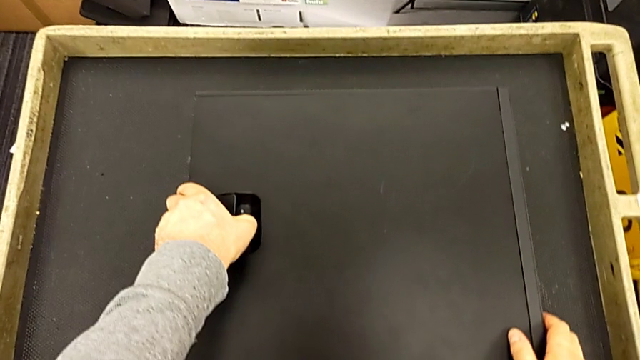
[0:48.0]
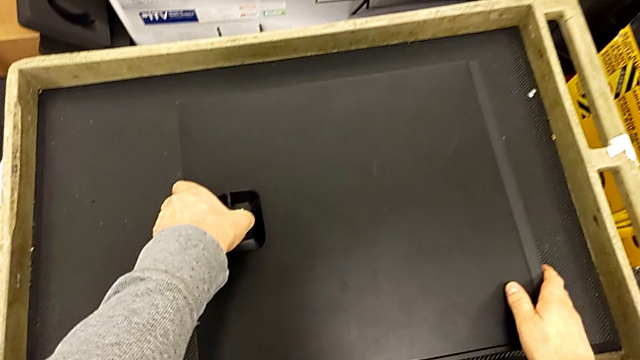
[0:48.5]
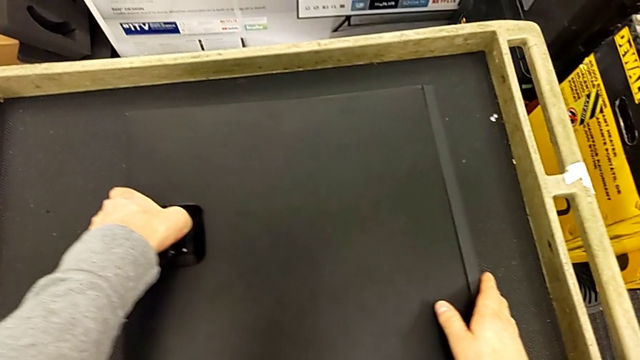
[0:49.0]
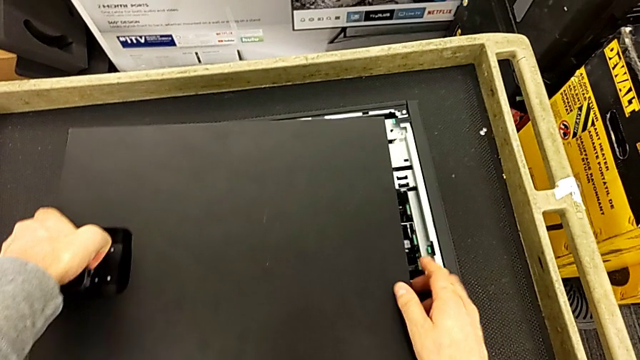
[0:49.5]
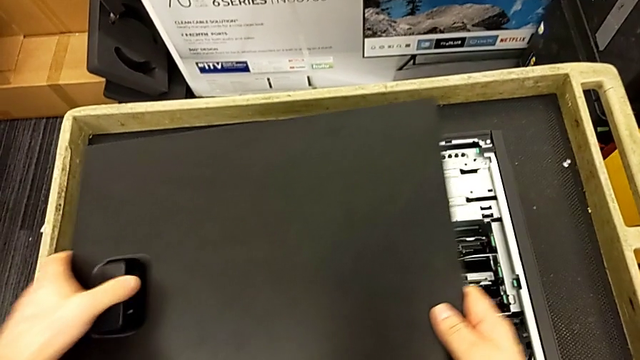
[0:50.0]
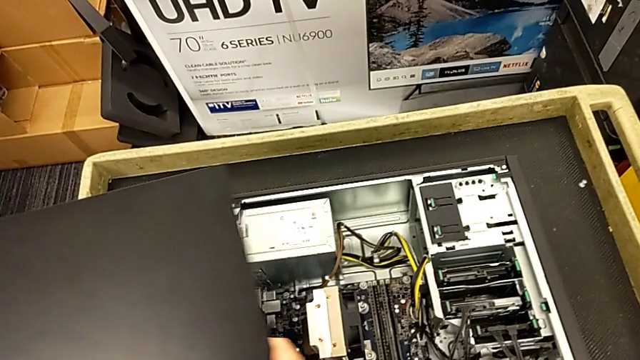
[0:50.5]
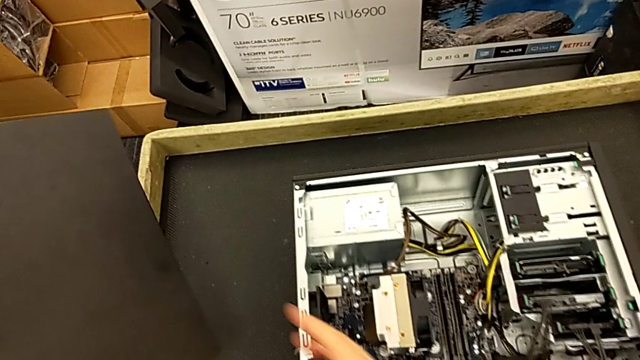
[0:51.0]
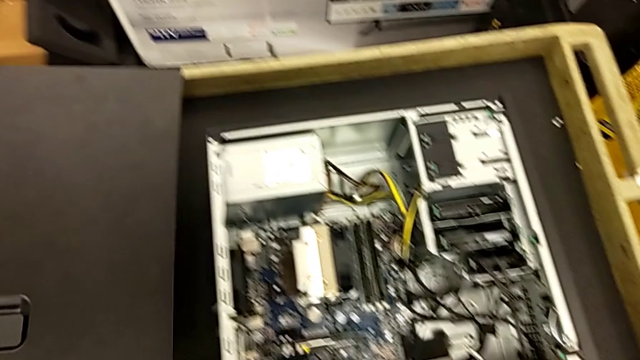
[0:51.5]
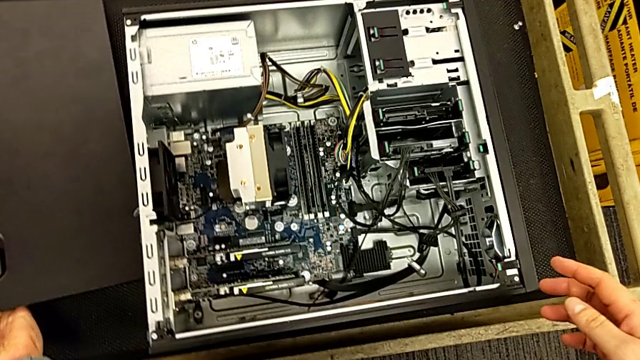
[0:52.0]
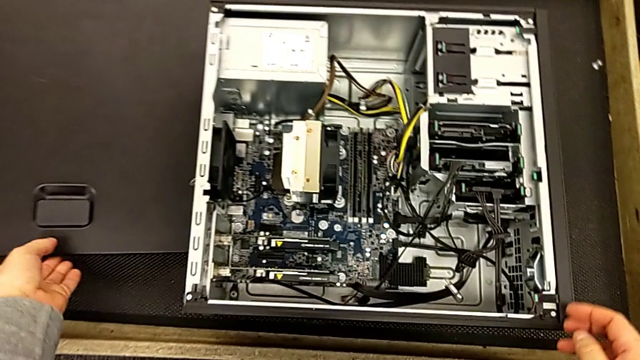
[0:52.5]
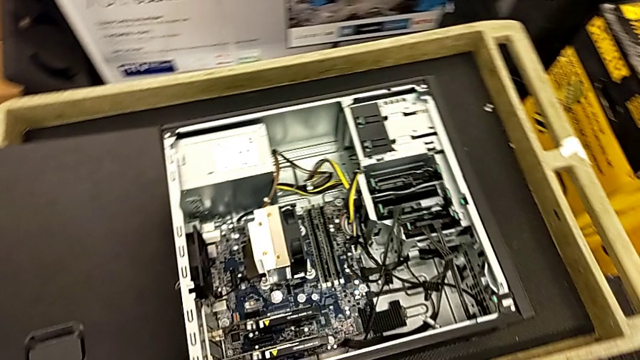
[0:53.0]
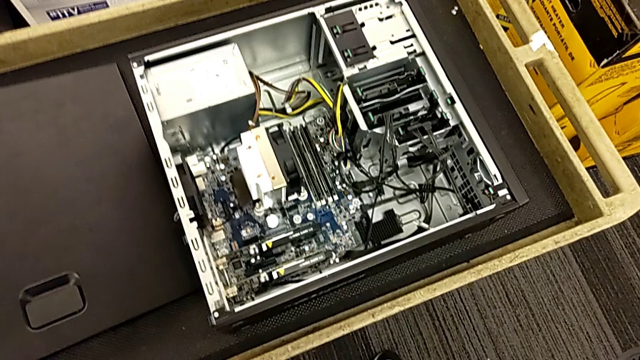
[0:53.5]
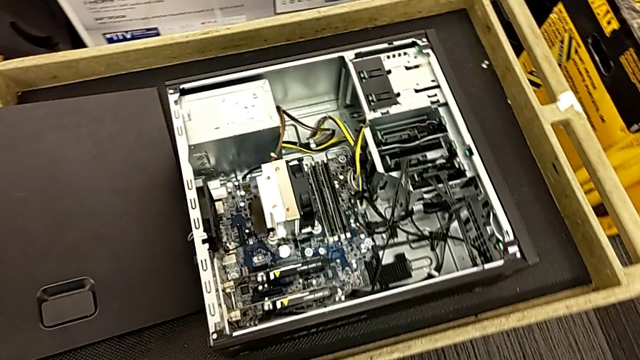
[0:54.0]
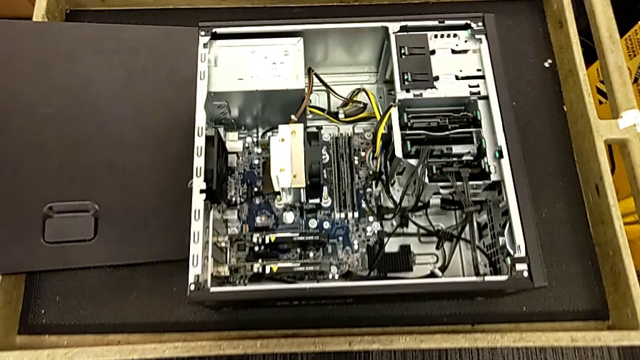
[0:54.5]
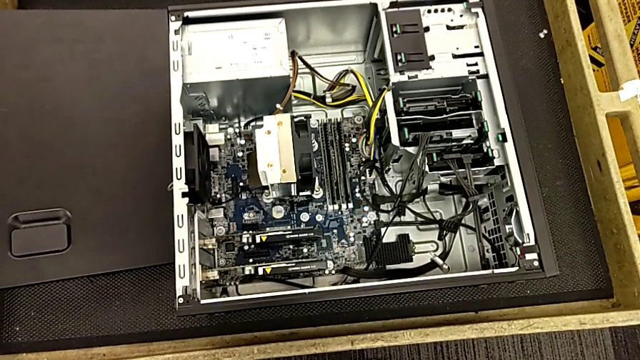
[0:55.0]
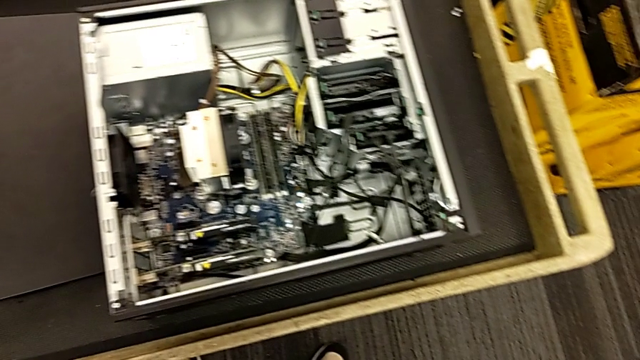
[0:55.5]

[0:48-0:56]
The camera wearer is opening the computer. They keep pulling the black cover.

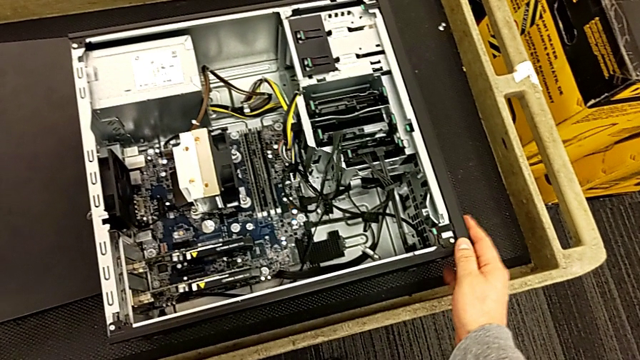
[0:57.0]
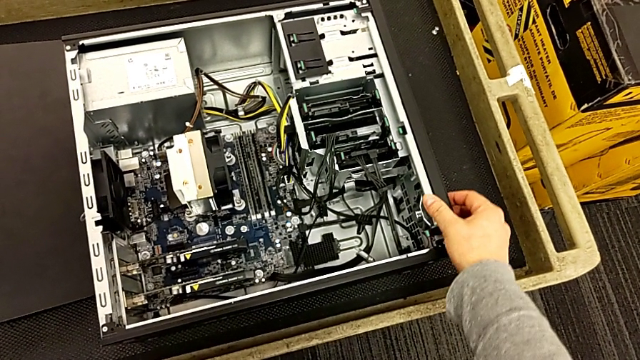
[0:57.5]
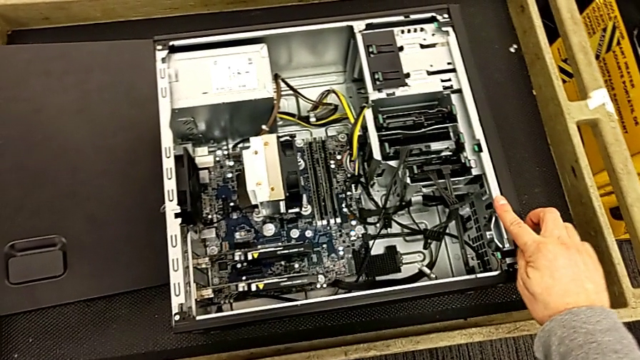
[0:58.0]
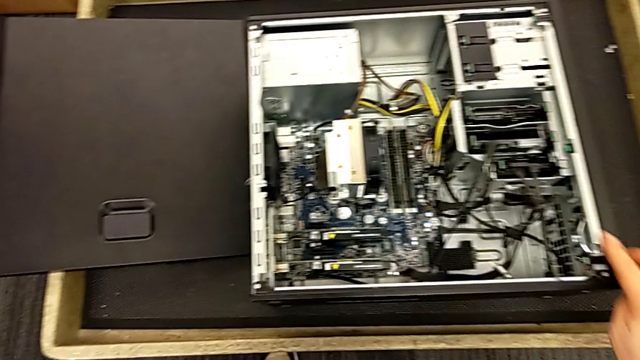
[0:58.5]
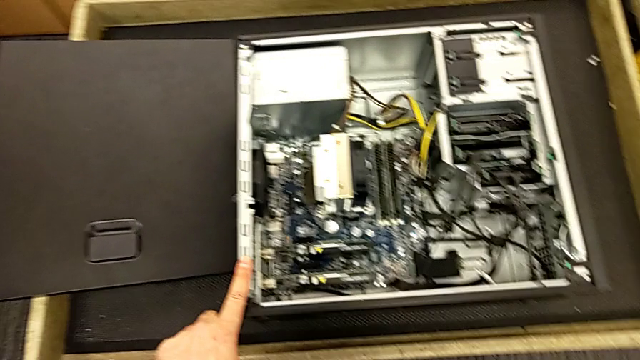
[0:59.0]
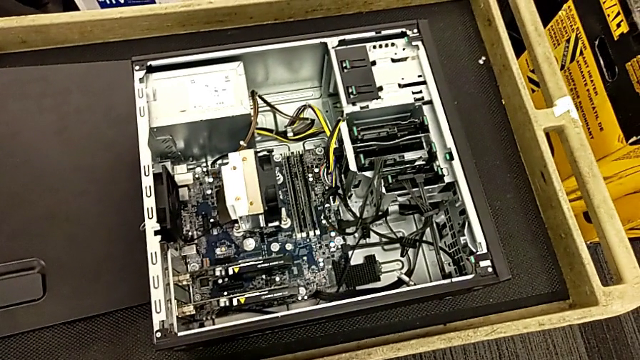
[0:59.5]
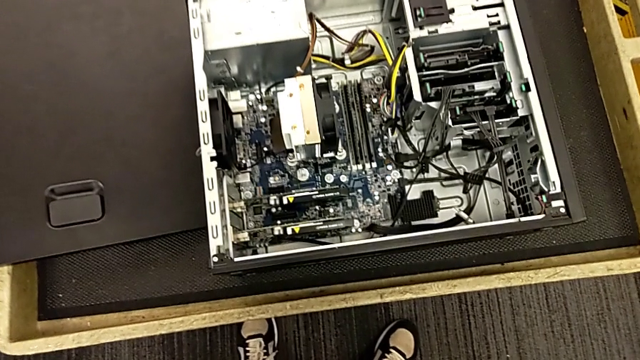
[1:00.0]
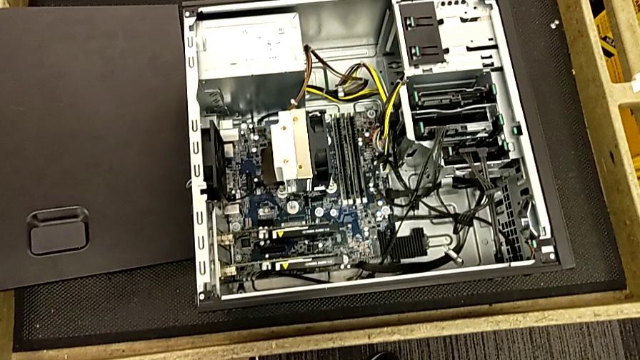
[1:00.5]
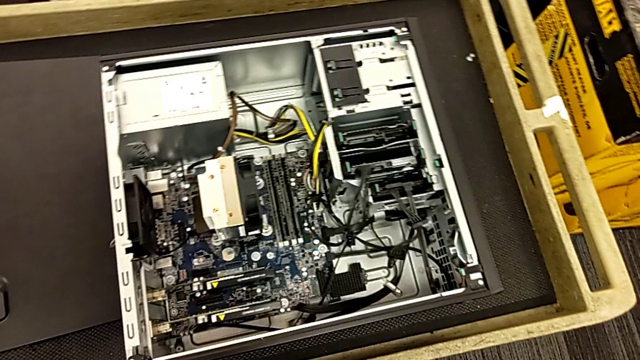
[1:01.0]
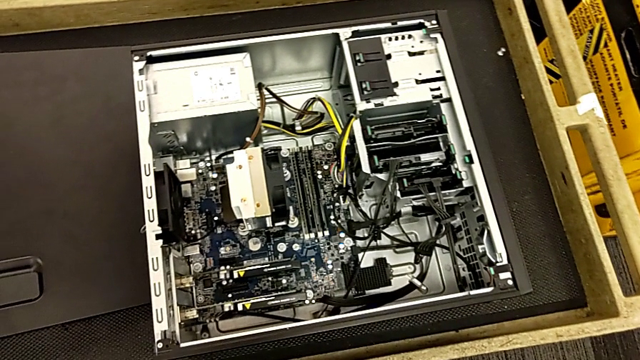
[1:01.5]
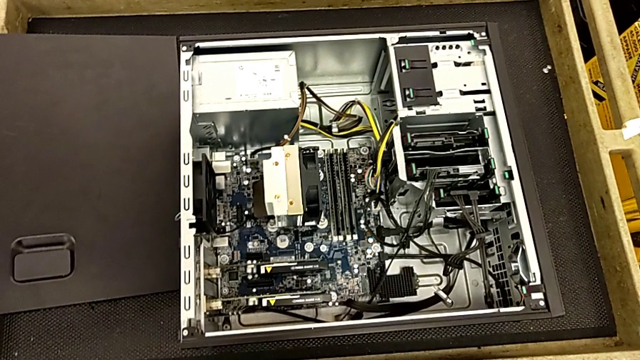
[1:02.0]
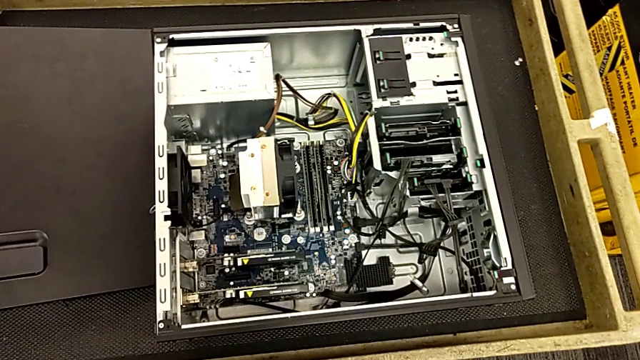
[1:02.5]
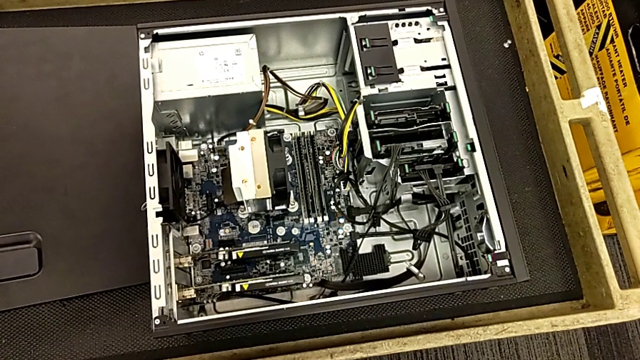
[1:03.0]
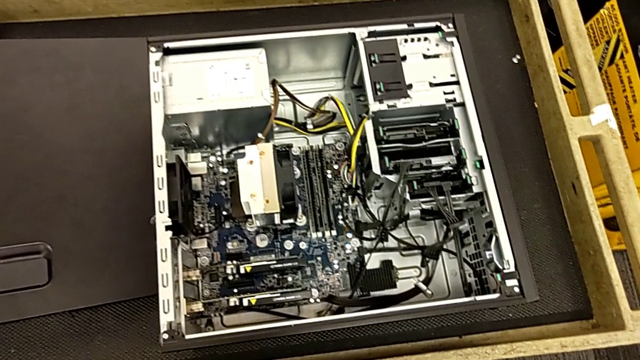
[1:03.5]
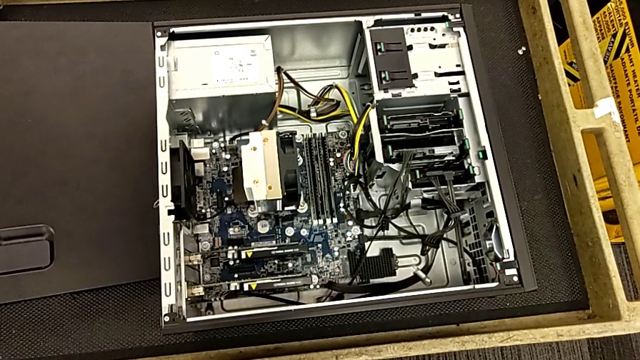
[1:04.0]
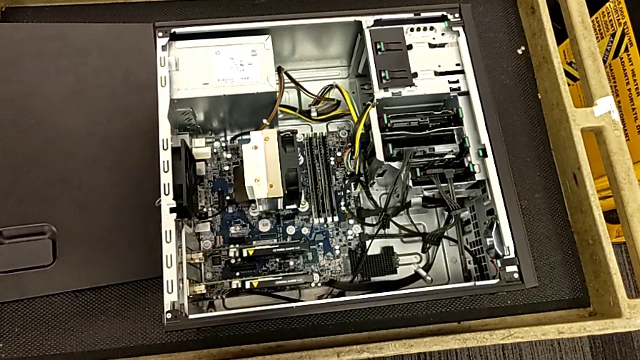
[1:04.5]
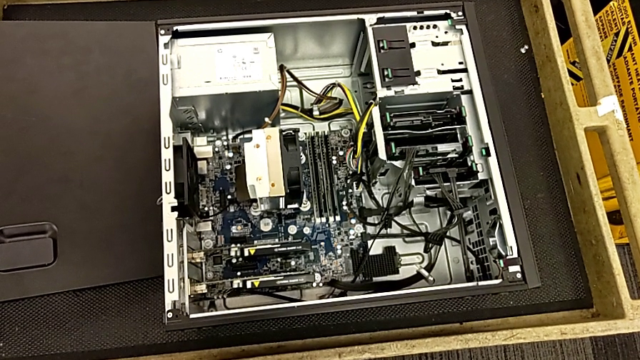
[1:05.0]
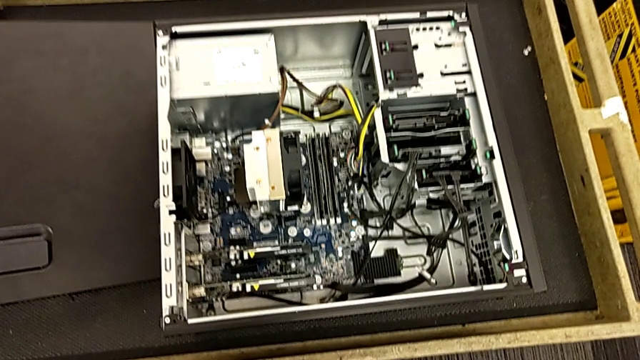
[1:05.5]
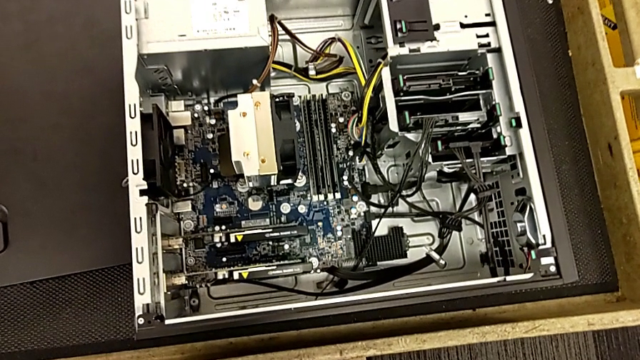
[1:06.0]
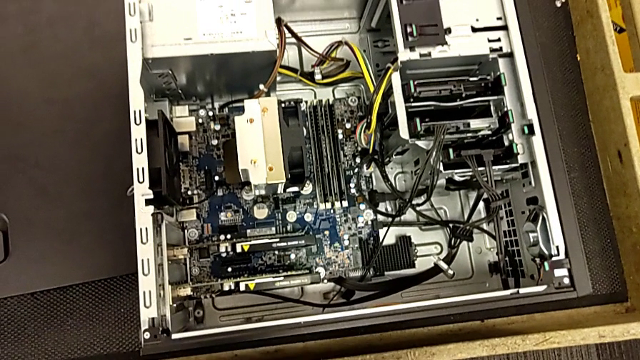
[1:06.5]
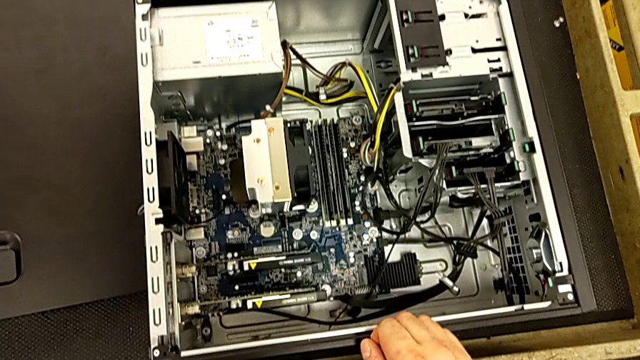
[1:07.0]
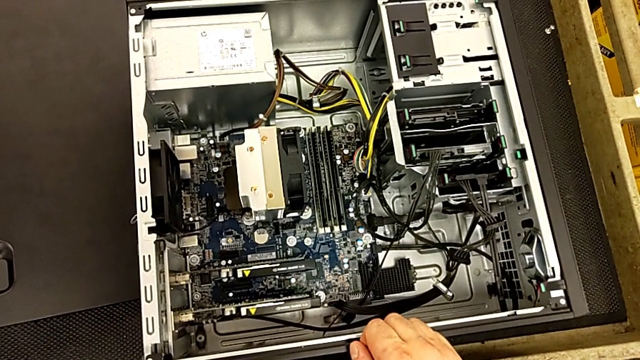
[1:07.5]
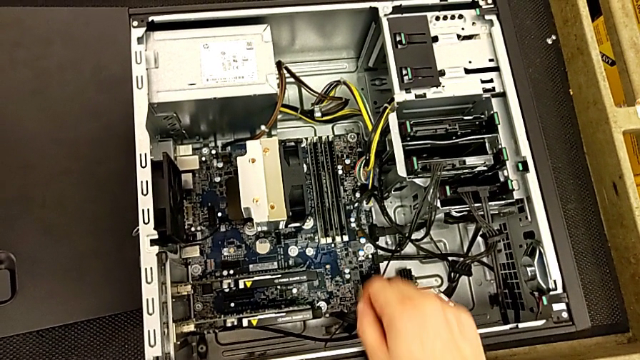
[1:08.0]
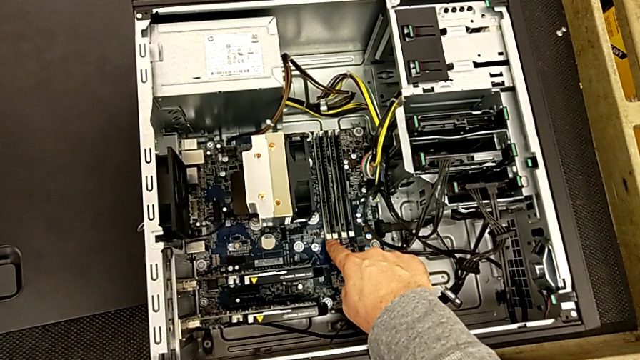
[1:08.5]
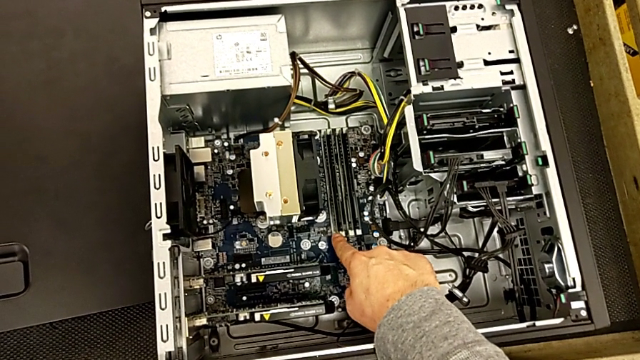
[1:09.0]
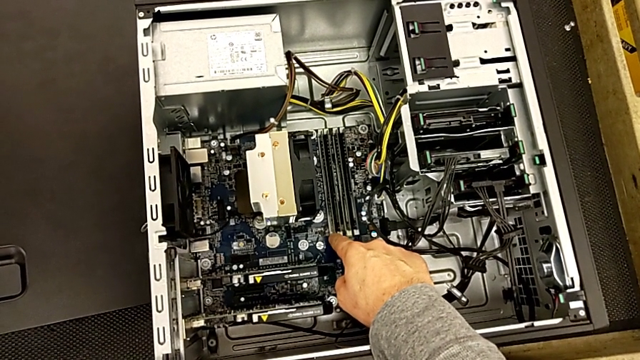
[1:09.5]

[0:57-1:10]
The camera wearer inspects the computer. They inspect the computer tower twice.
